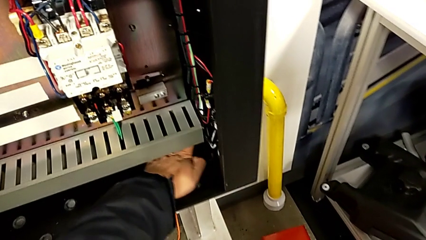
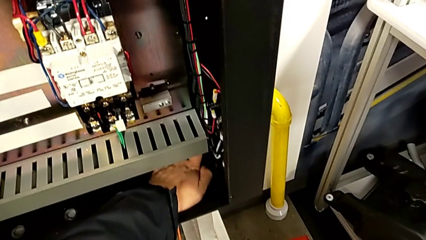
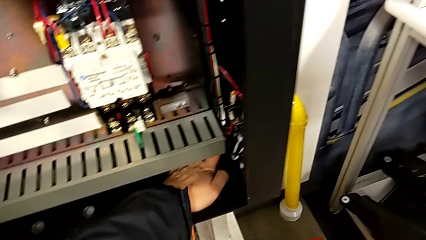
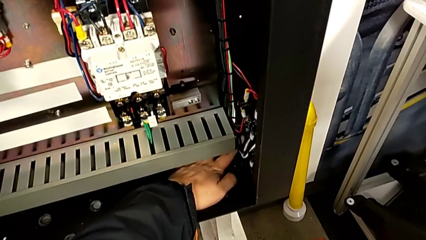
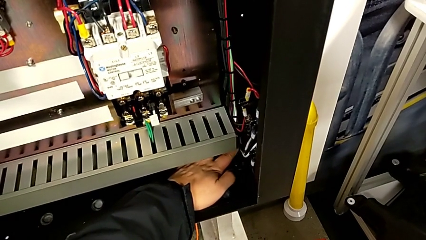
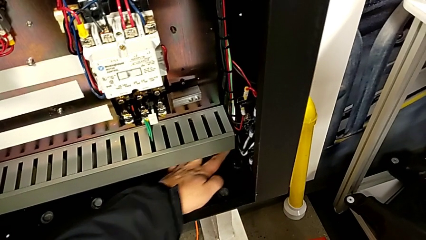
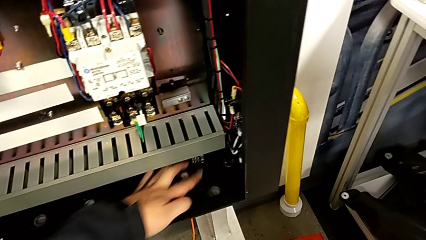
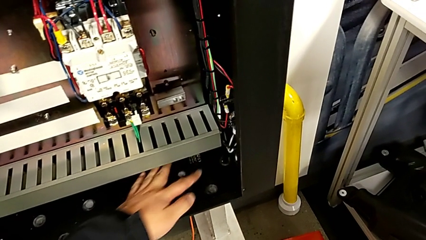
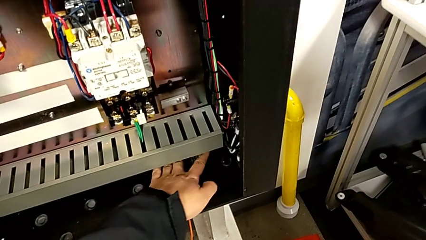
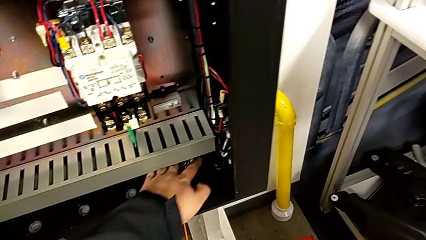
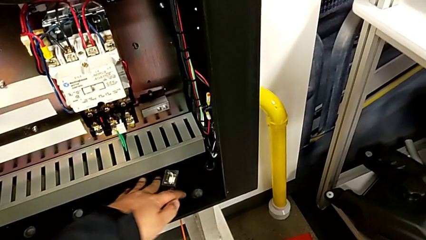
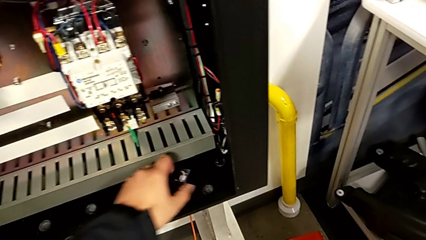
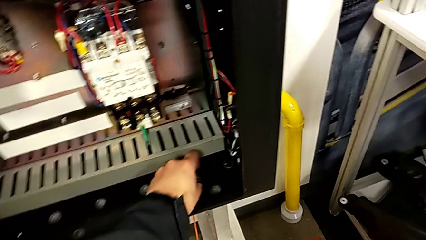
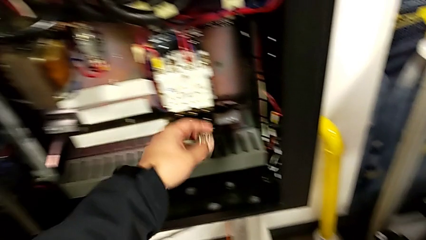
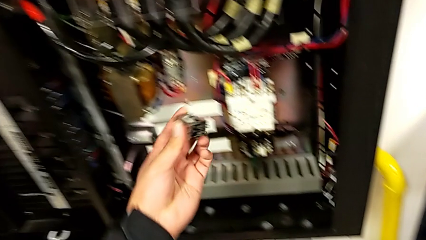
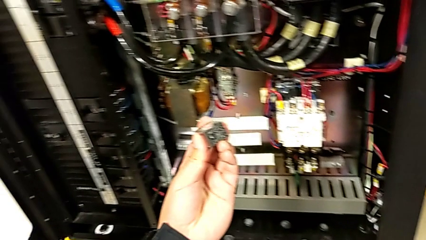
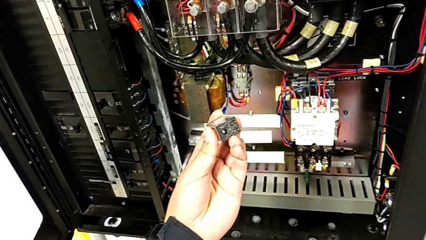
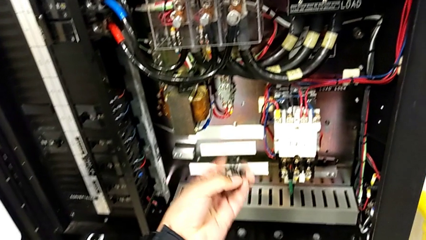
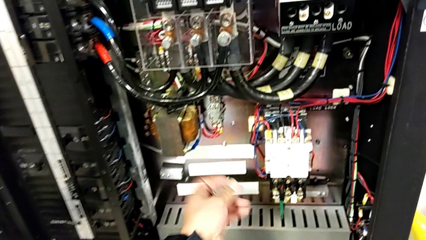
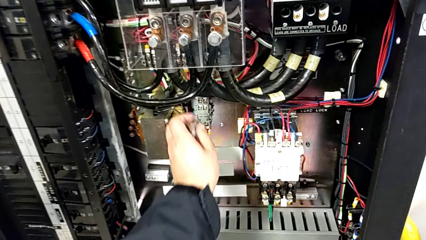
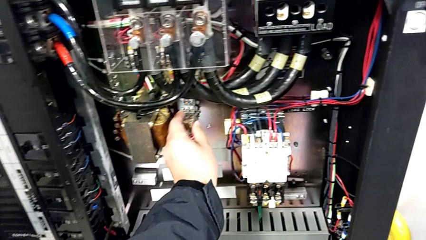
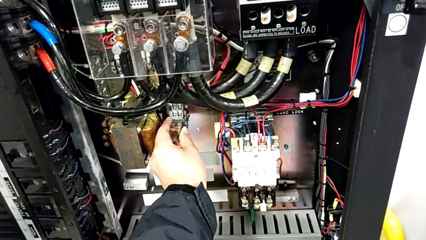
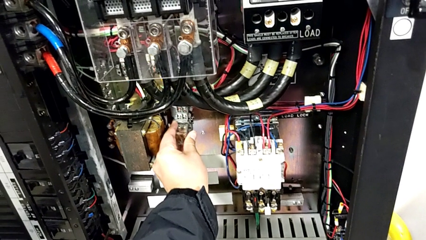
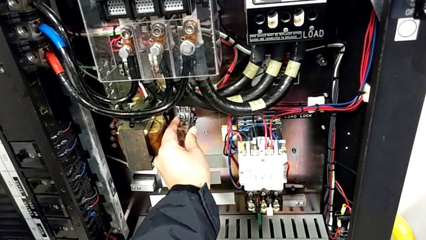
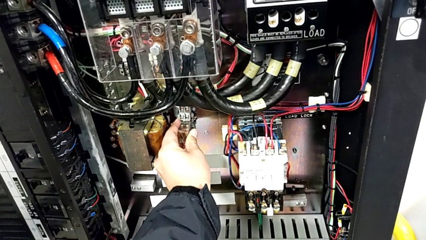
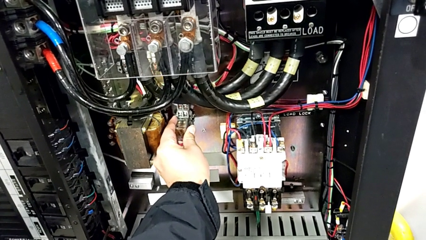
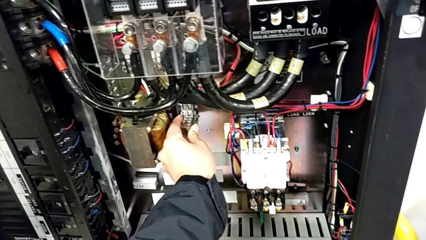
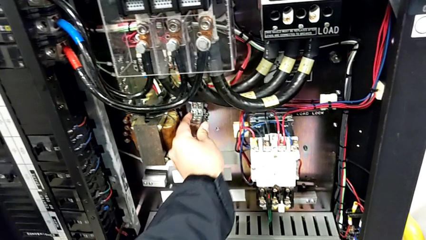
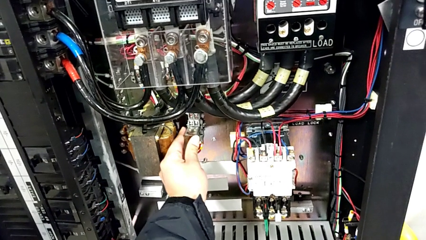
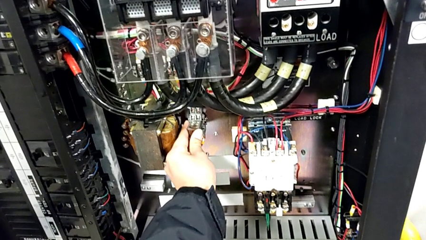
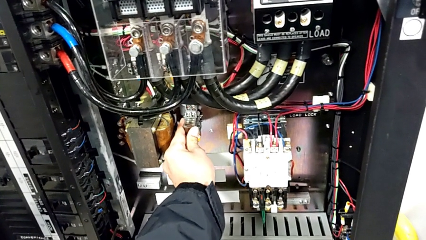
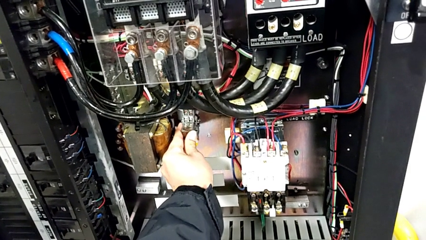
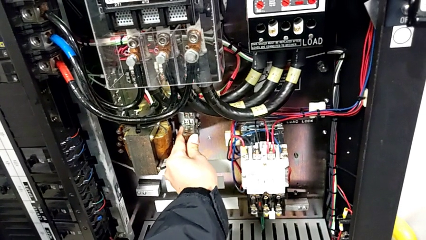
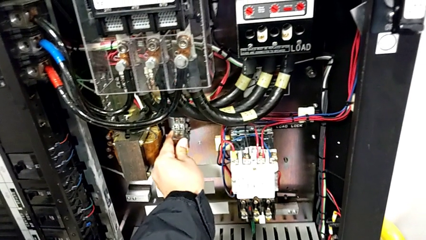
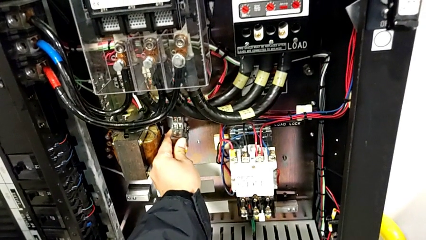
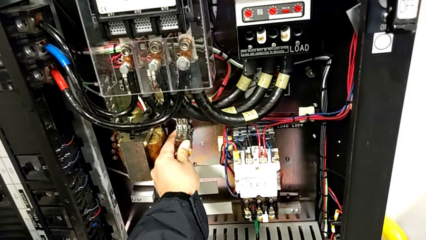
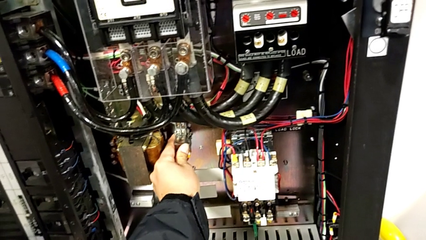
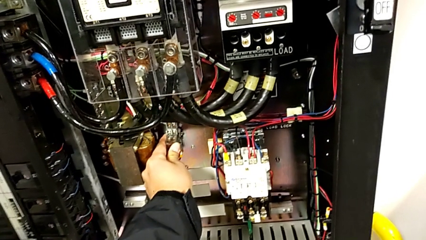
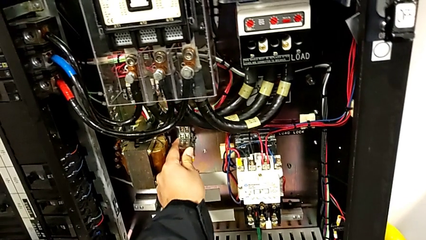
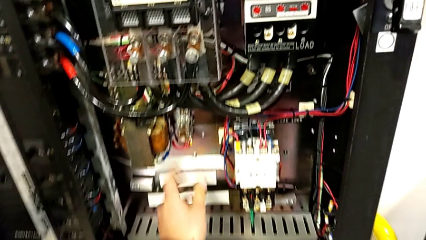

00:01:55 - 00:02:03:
The camera wearer is changing the circuit breaker. They grab the circuit breaker and insert it.

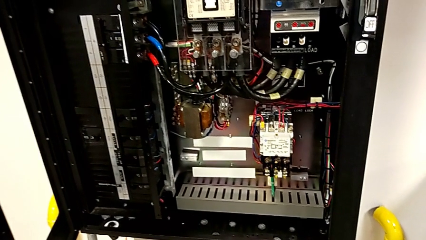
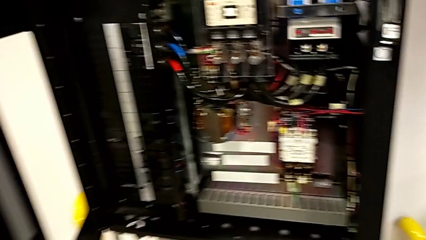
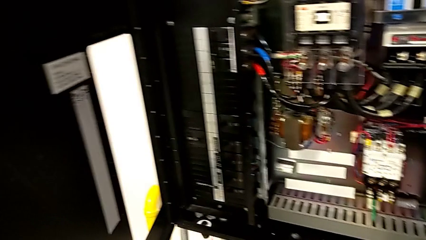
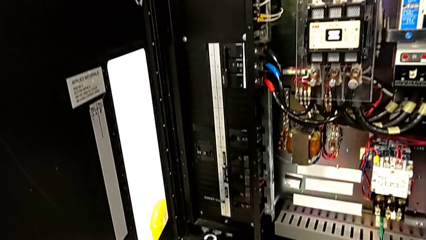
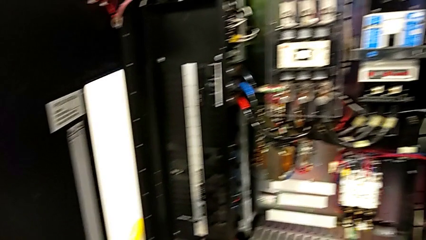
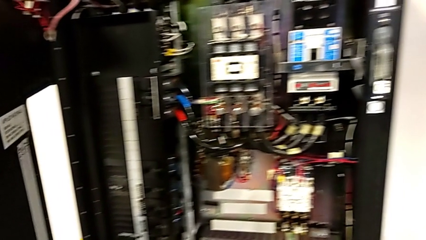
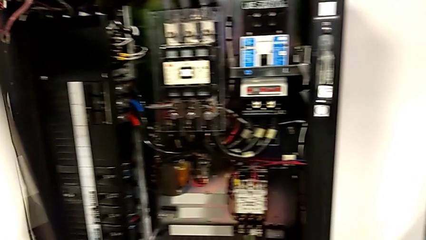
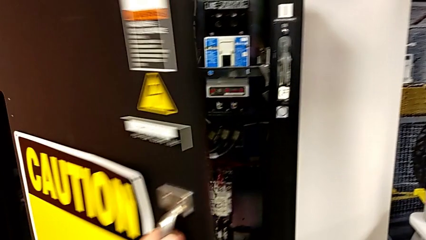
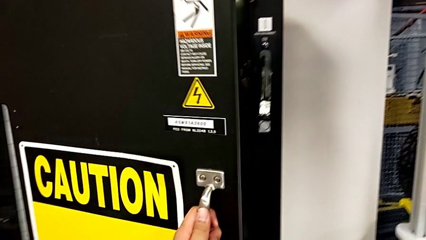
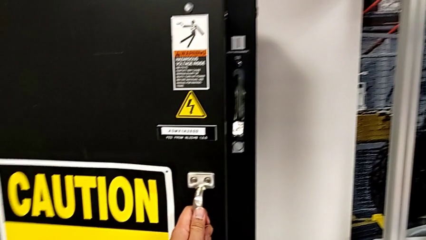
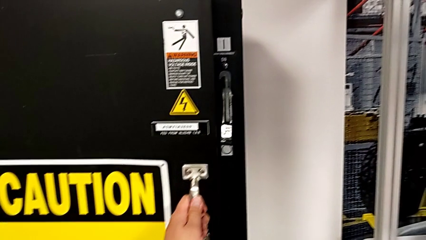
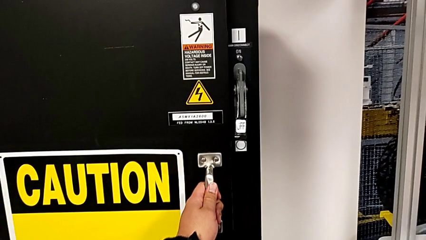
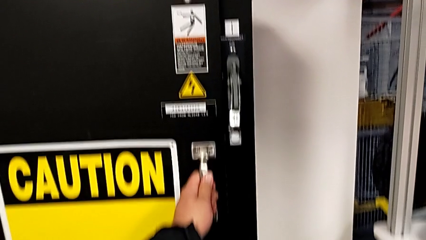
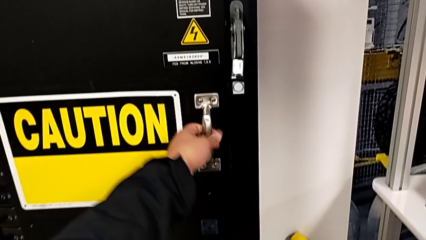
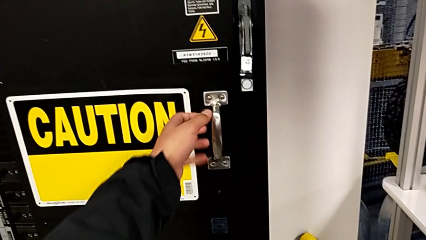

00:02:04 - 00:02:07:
The camera wearer closes the circuit breaker. They close the front panel door.

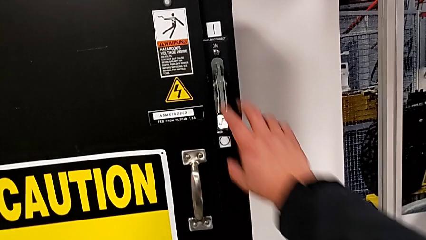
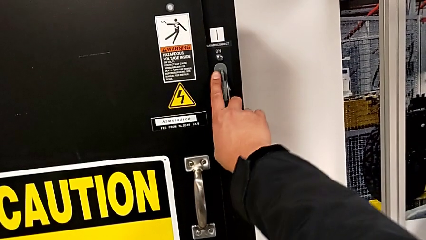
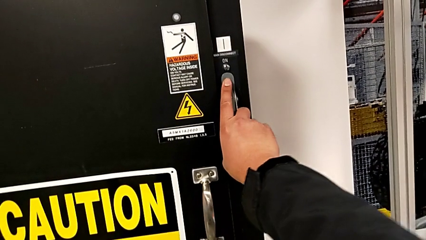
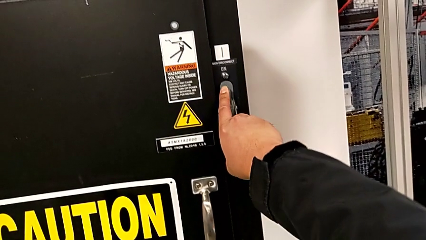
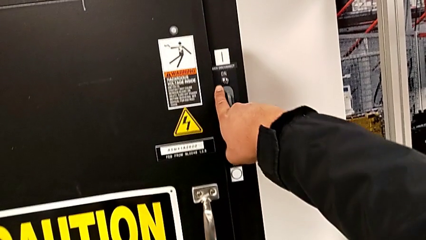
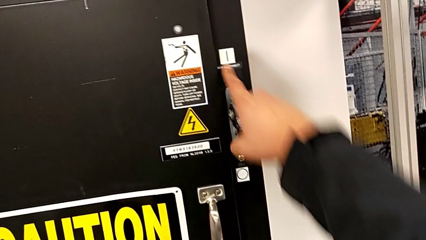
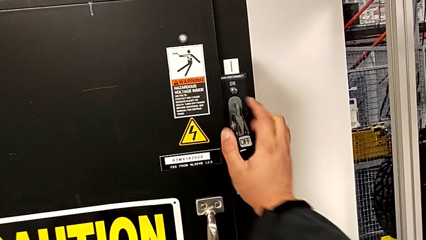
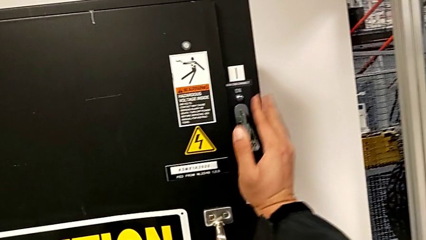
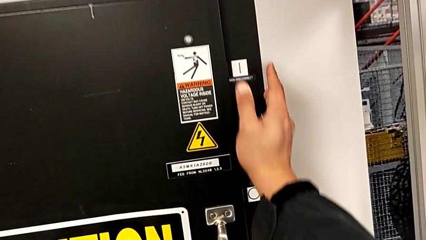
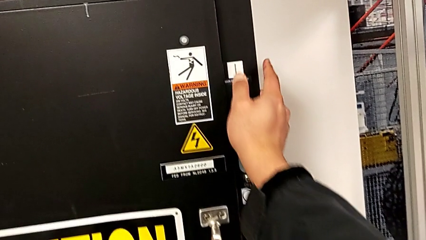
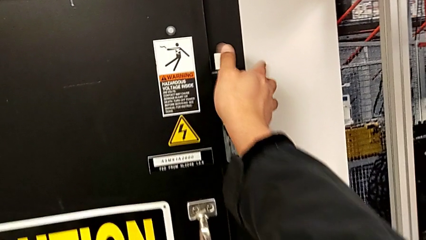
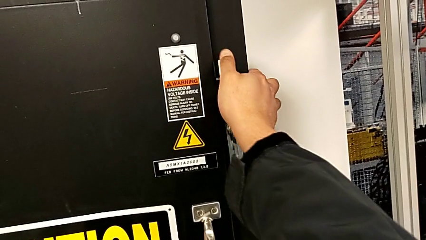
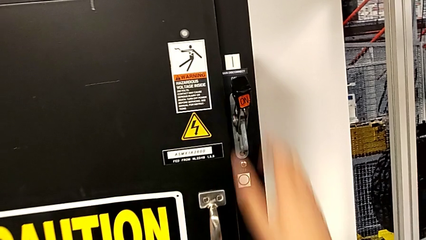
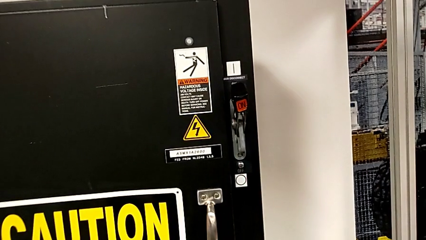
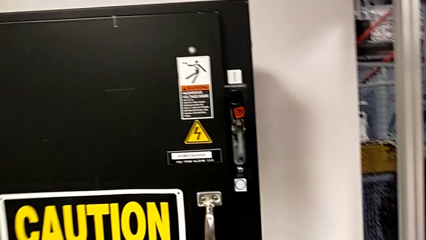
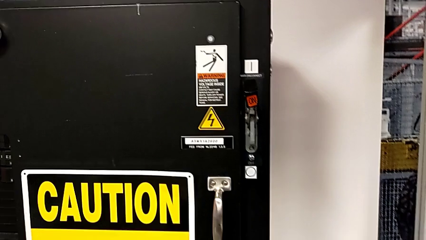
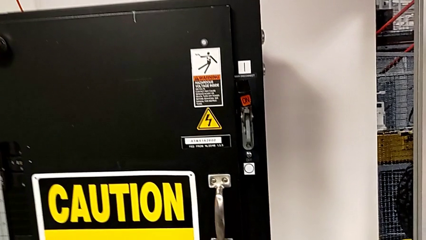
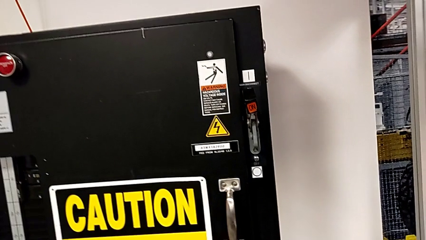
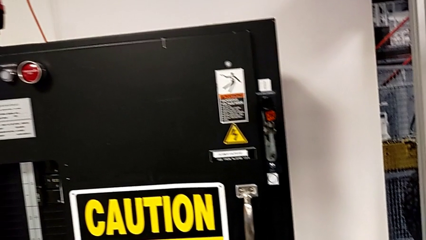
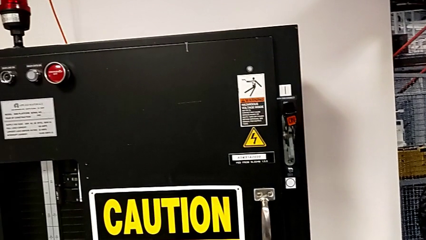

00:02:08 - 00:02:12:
The camera wearer turns on the circuit breaker. They pull the lever.
